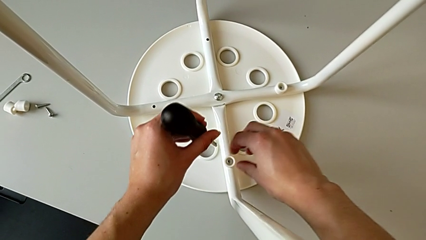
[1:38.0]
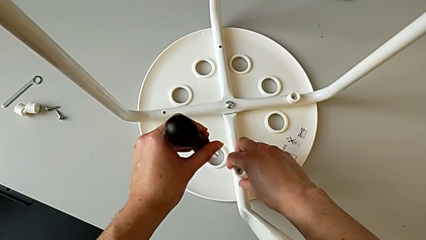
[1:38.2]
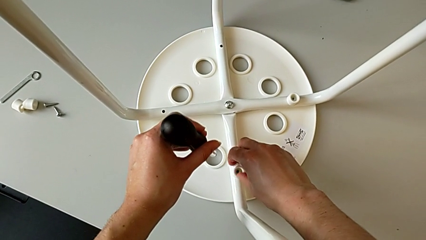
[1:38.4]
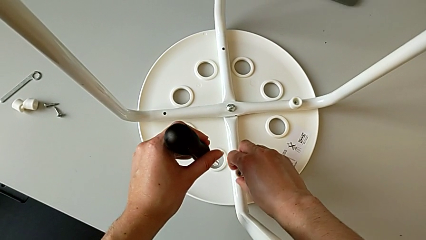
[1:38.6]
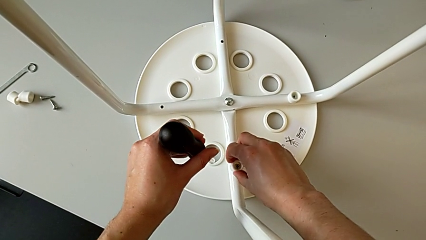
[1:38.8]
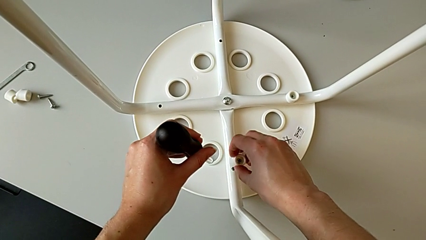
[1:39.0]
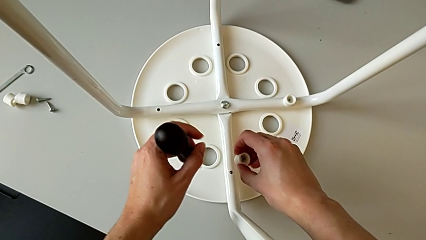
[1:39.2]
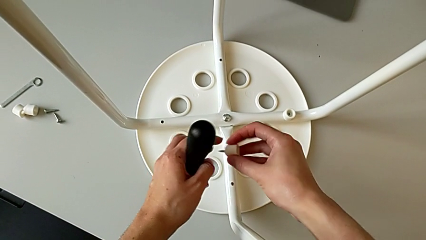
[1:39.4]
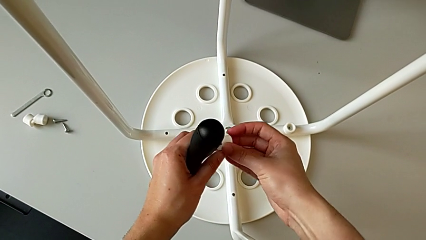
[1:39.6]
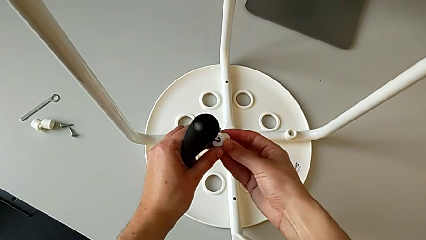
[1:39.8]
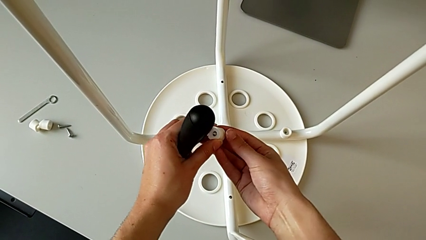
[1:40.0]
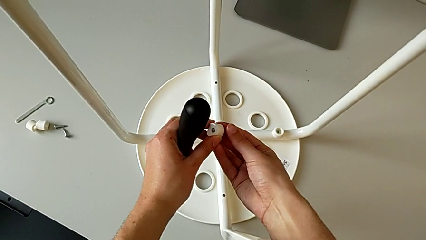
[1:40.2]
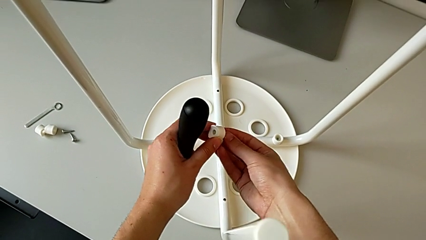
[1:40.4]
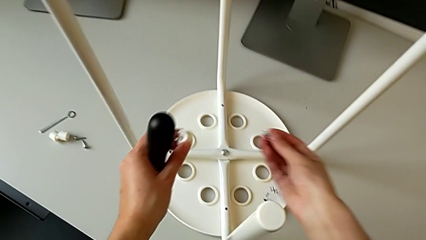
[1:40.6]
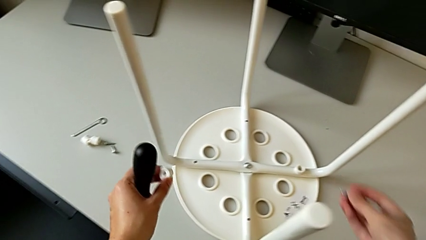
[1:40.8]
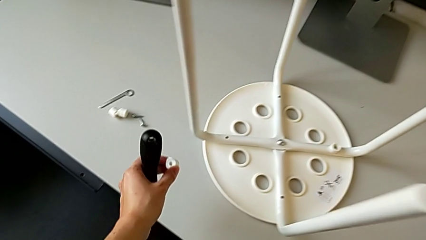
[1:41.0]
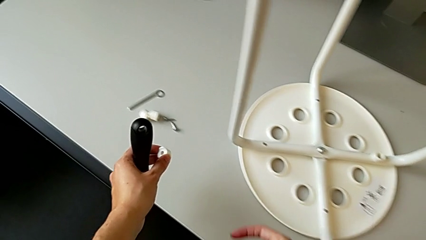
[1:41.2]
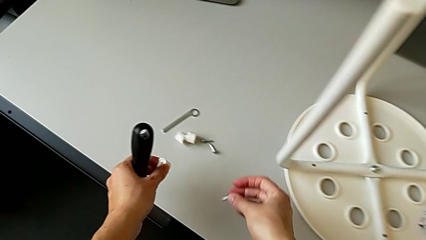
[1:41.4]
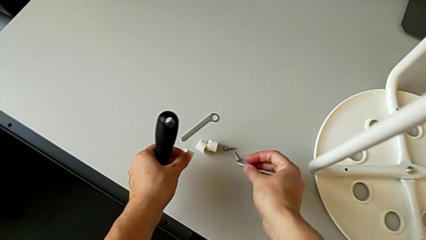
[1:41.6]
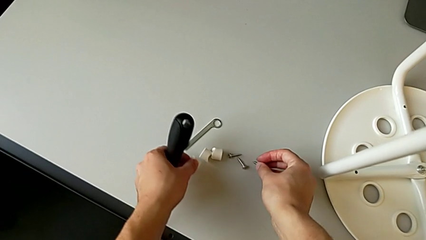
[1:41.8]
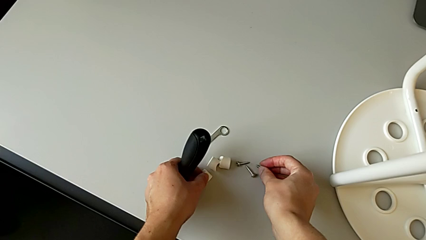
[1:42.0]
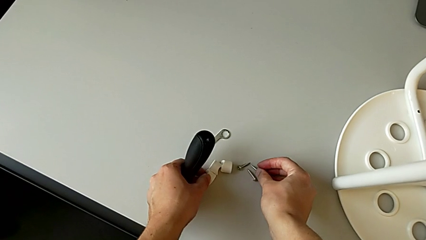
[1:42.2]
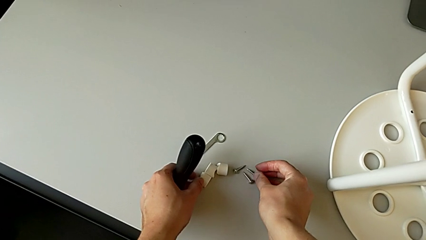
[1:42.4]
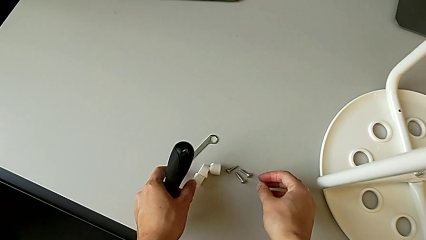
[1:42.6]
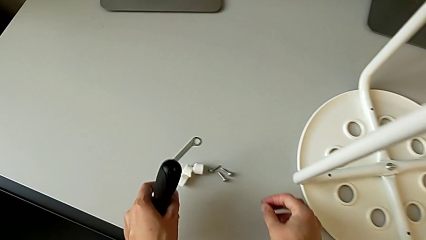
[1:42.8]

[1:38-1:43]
The camera wearer is unscrewing the third screw. They grab the third screw, lift it and drop it.

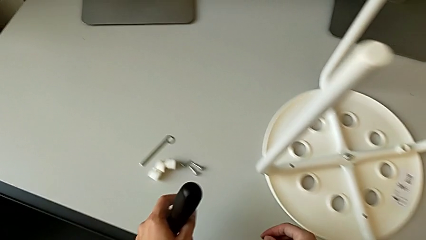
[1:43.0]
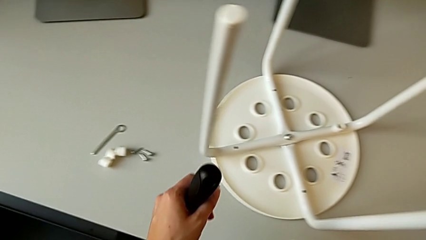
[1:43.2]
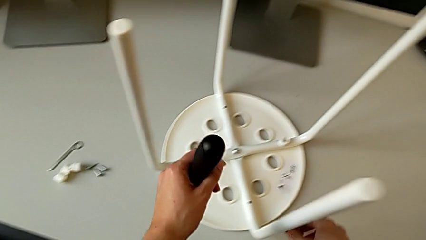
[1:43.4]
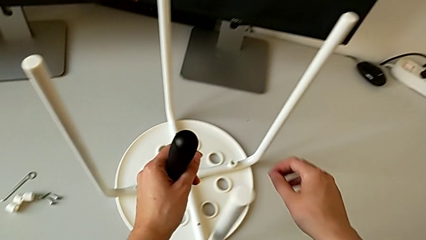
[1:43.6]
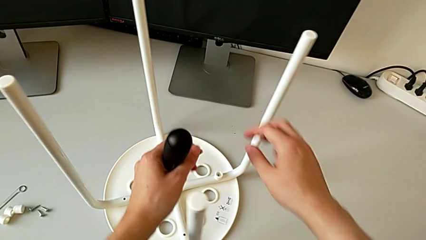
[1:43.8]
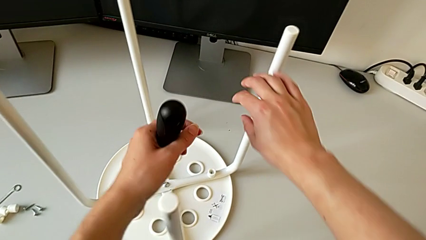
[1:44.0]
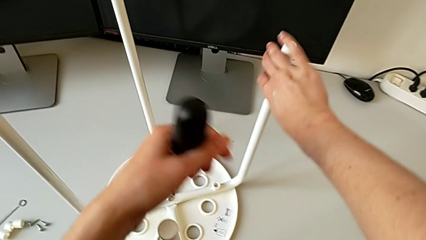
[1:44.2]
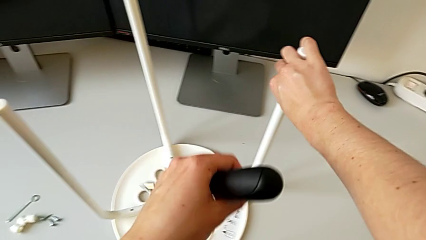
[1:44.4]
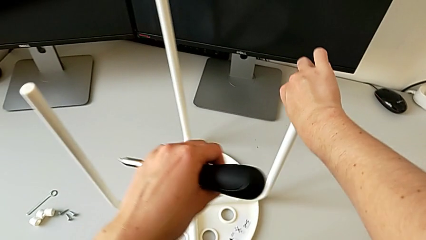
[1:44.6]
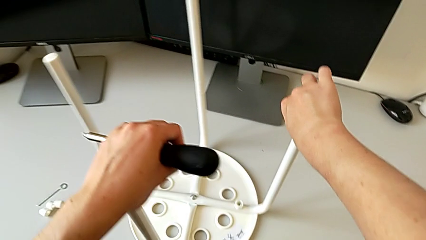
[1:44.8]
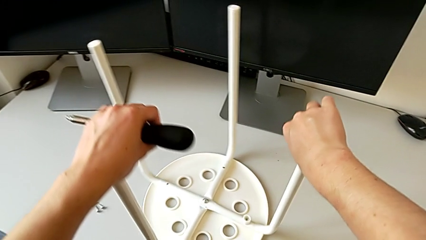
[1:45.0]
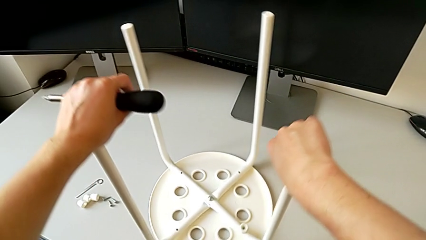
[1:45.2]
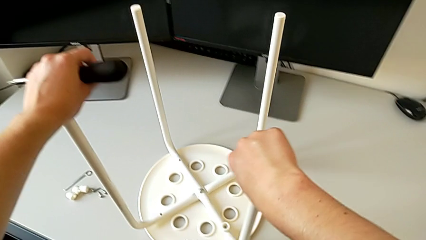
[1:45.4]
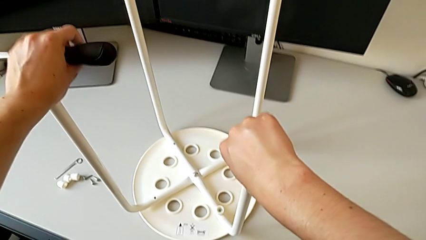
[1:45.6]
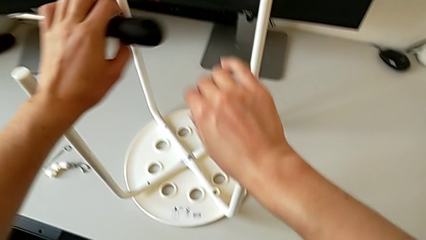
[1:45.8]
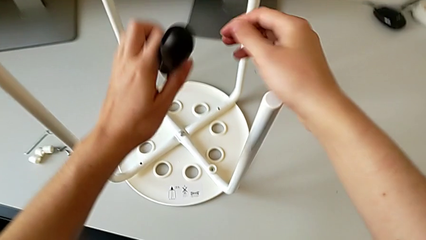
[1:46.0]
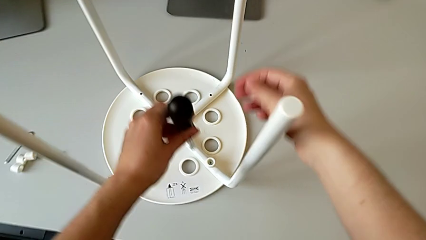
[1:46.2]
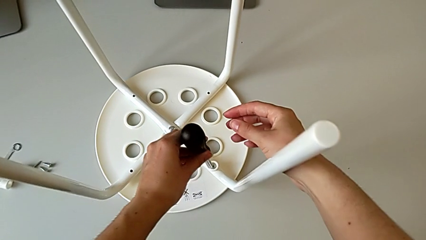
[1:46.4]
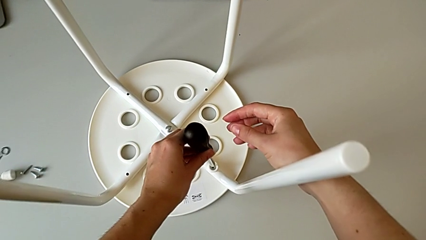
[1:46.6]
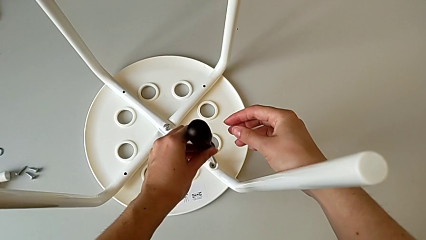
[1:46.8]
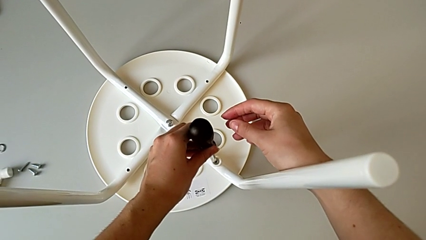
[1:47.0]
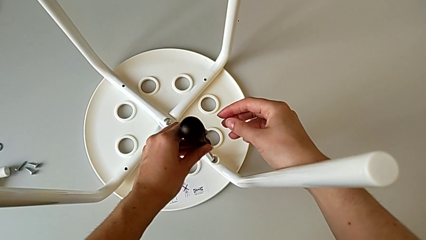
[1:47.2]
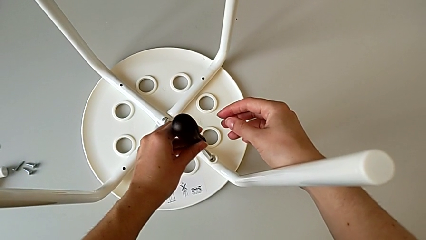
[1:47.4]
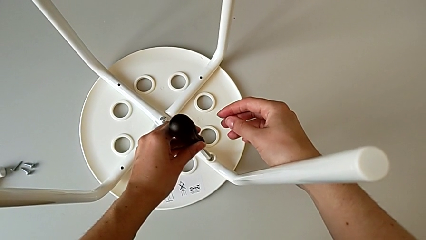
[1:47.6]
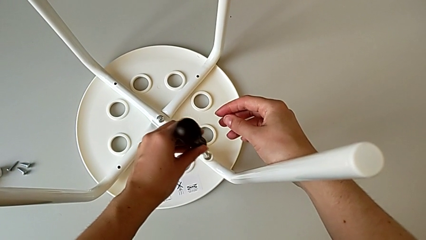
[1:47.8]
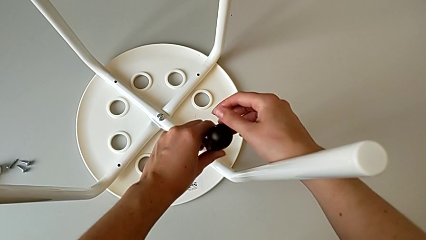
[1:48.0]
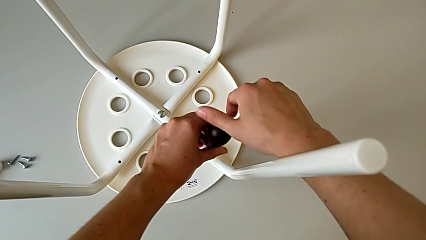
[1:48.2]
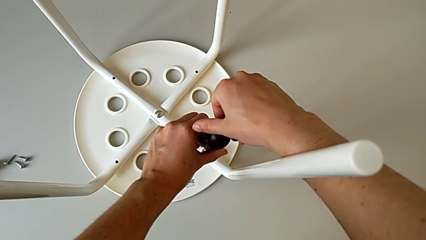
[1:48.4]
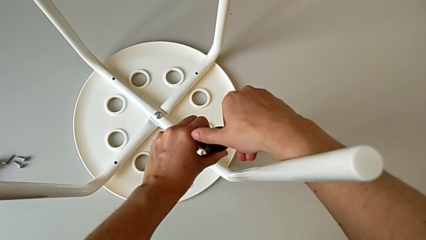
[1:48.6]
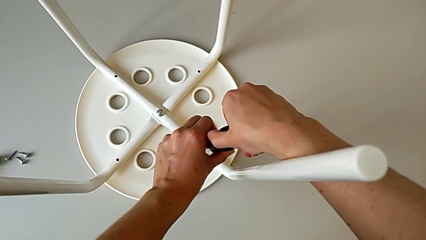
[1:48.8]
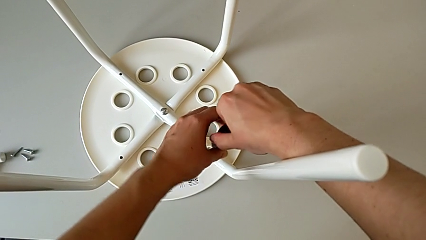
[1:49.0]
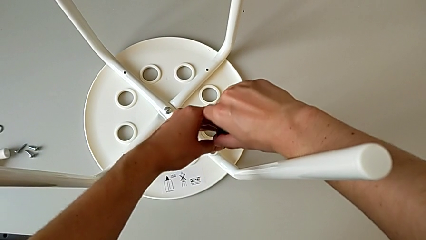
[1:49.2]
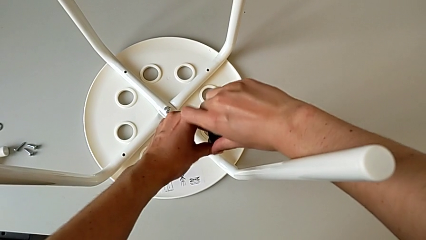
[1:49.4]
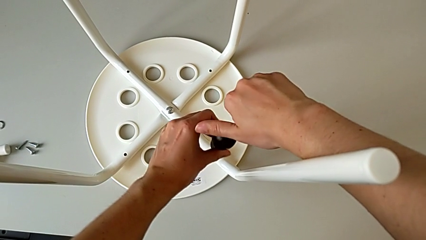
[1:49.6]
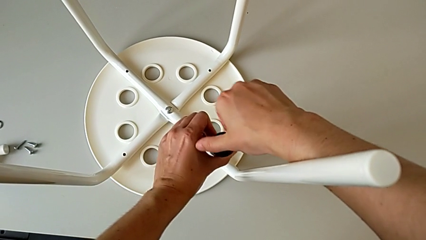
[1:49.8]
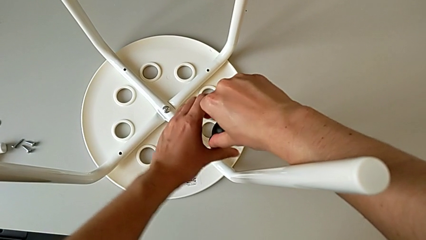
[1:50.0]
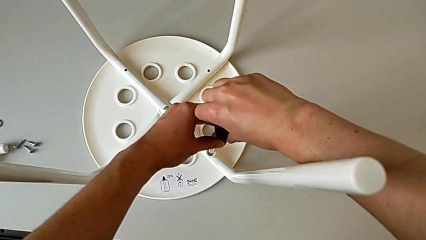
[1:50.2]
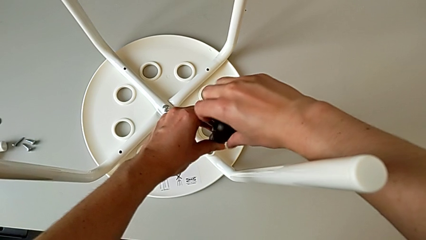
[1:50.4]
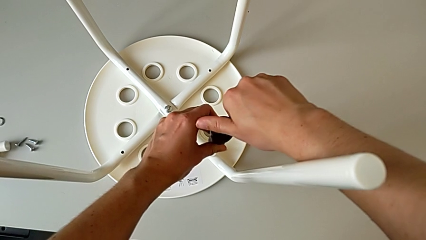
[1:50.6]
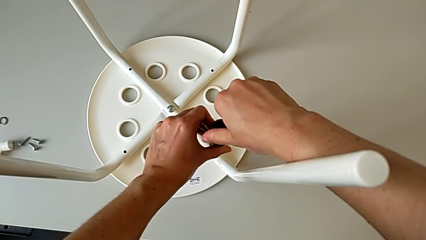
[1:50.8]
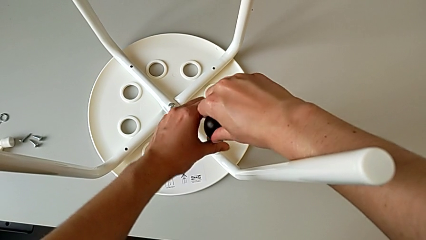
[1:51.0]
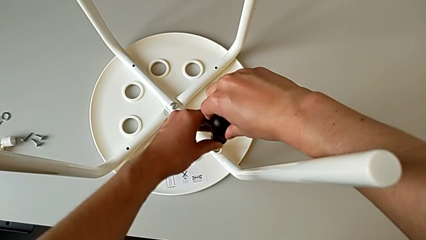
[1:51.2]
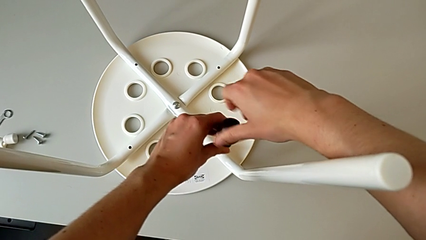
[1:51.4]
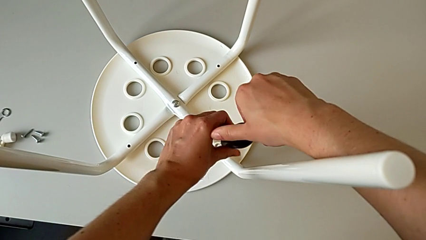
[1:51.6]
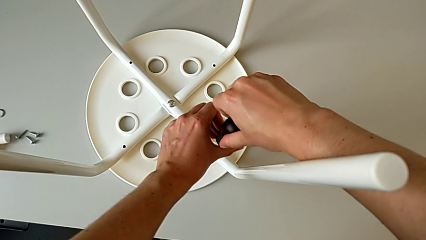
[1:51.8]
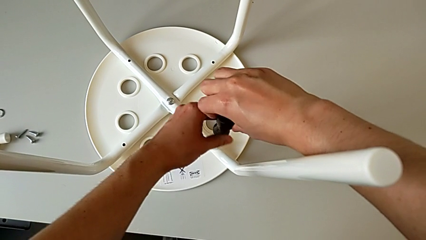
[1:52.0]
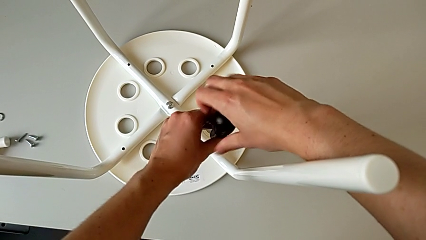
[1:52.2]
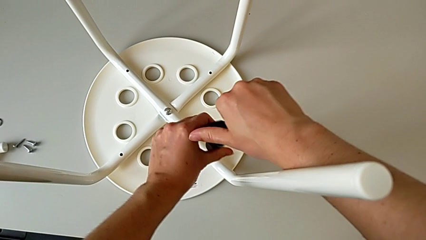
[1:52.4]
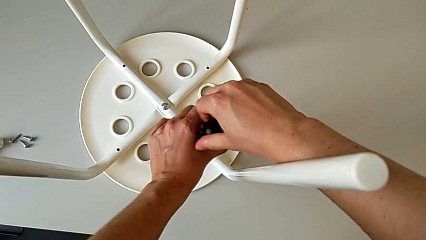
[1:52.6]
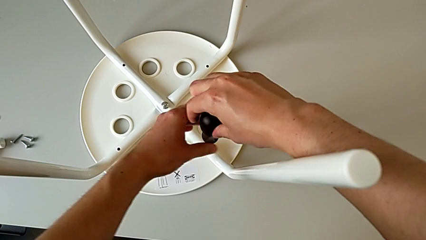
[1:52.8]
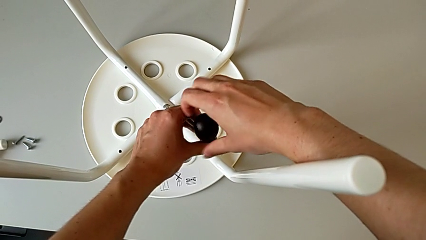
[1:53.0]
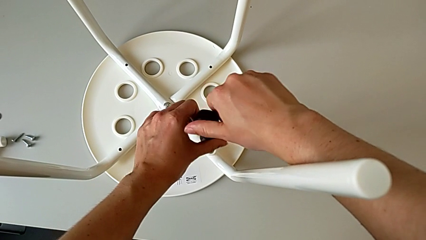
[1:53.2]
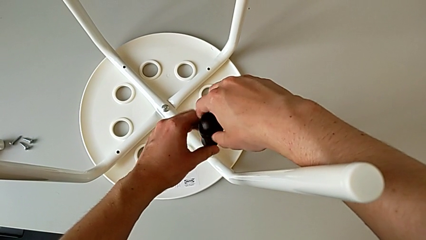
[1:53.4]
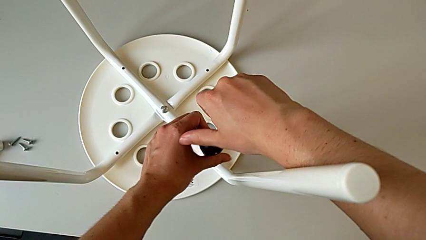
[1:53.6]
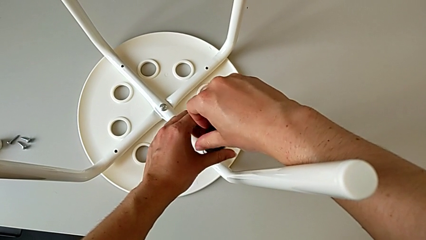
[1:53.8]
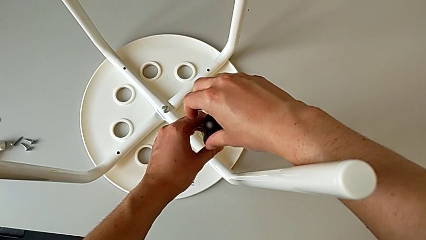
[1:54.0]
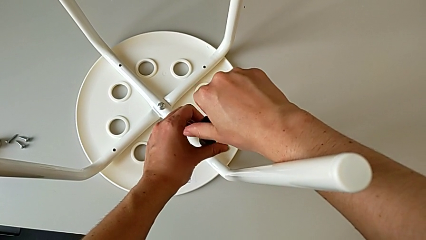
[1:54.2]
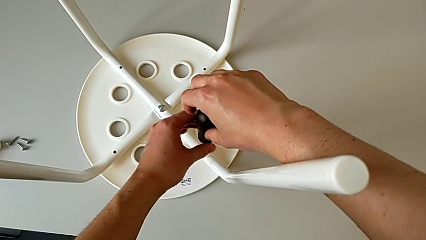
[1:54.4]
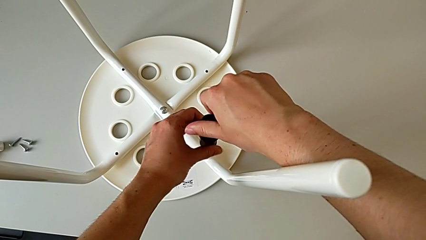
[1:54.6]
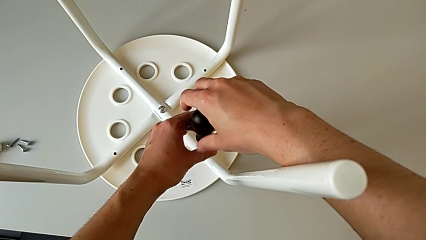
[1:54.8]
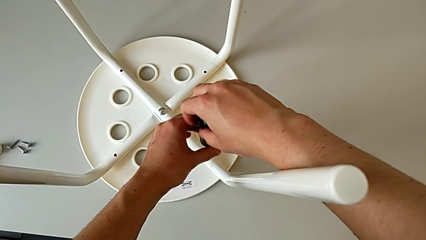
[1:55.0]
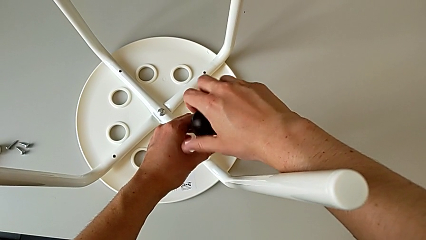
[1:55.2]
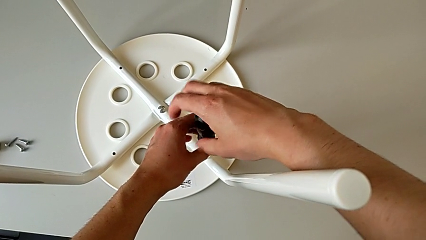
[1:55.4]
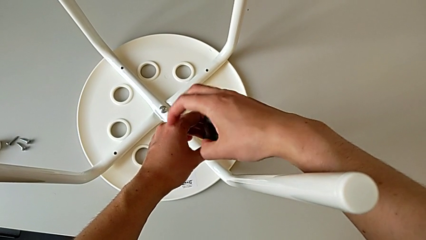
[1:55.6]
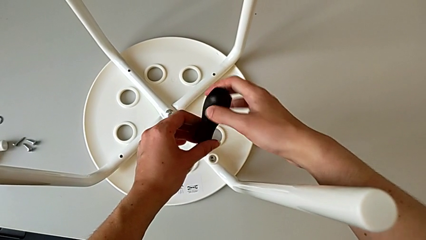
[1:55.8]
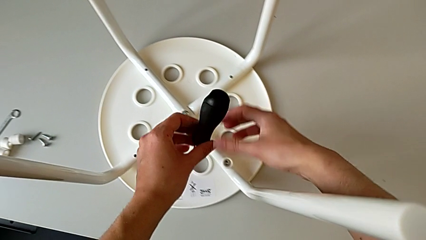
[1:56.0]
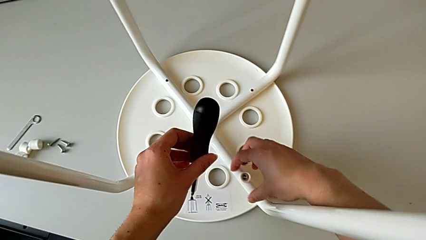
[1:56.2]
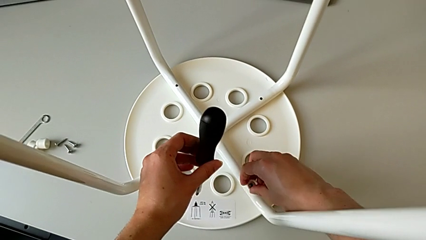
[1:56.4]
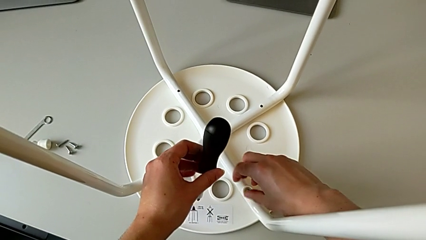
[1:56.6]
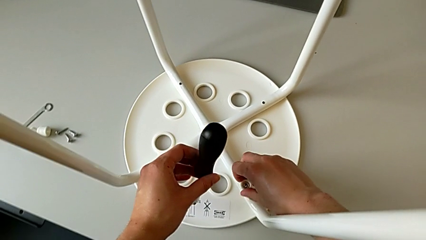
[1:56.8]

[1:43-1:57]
The camera wearer is unscrewing the fourth screw. They grab the stool, rotate it, insert the screwdriver, unscrew the fourth screw and lift the screwdriver.
